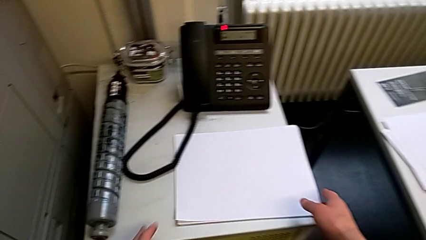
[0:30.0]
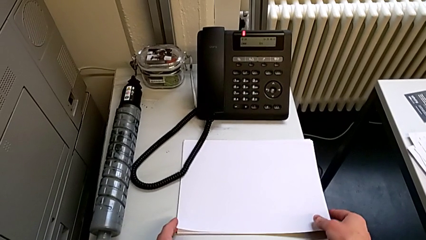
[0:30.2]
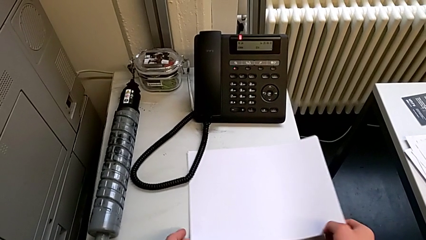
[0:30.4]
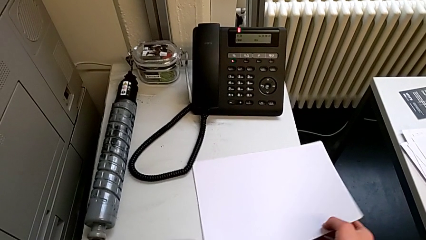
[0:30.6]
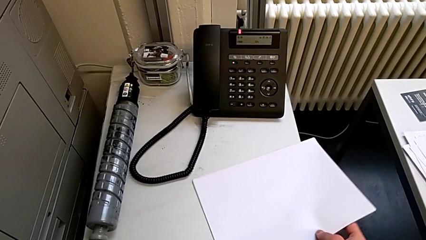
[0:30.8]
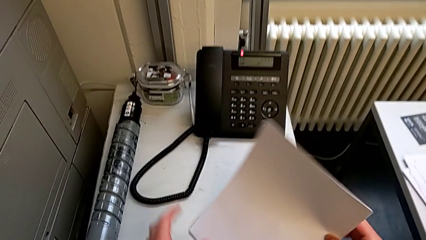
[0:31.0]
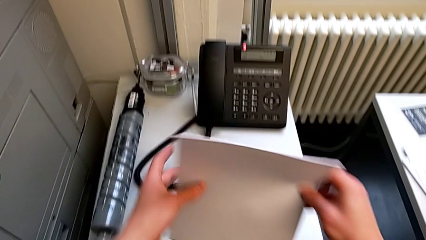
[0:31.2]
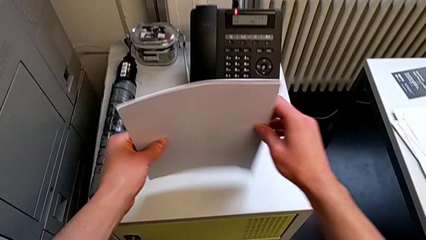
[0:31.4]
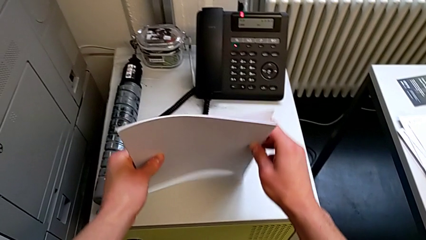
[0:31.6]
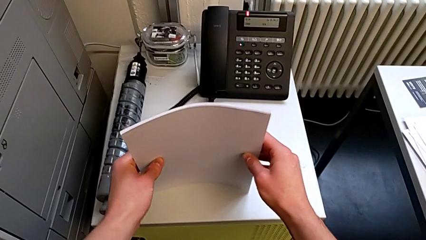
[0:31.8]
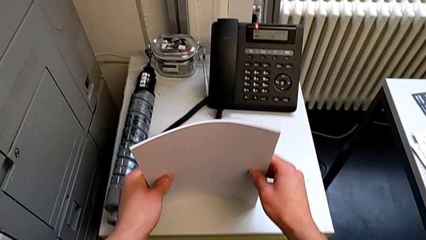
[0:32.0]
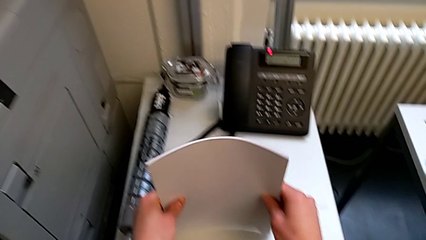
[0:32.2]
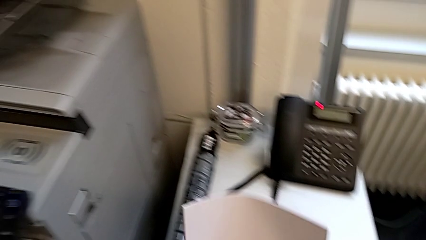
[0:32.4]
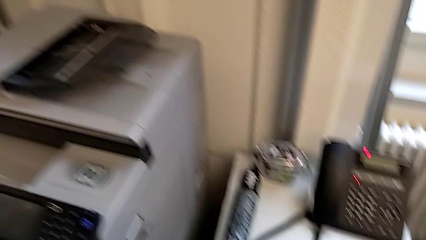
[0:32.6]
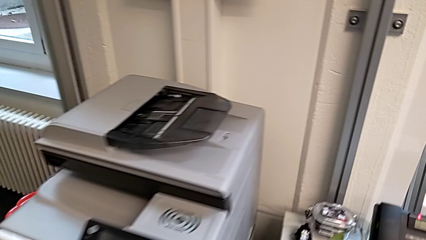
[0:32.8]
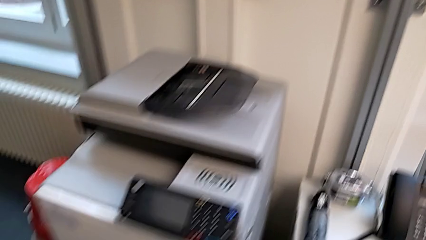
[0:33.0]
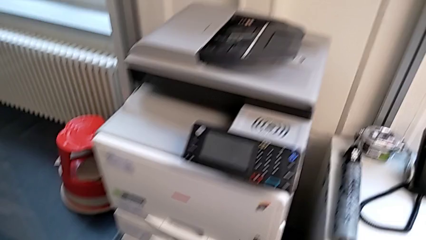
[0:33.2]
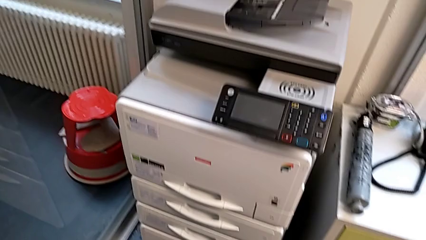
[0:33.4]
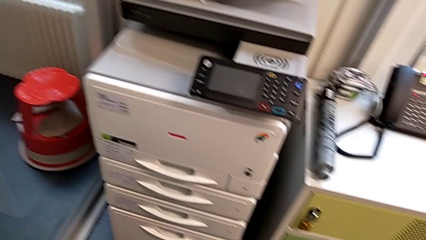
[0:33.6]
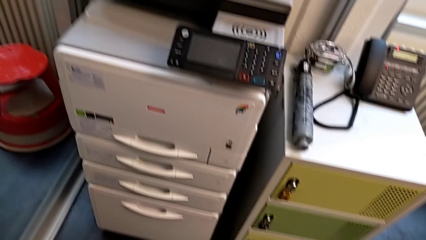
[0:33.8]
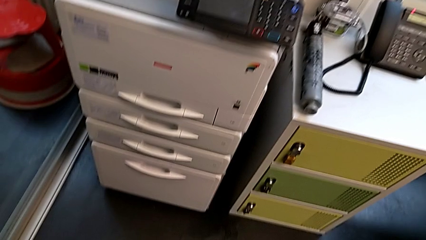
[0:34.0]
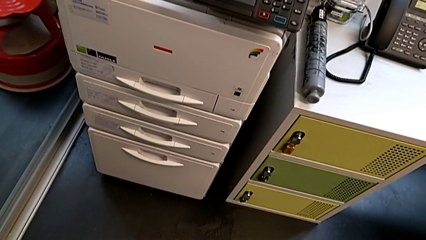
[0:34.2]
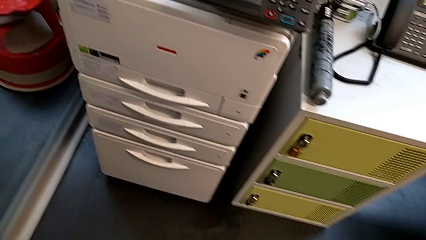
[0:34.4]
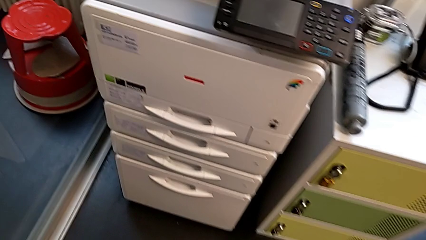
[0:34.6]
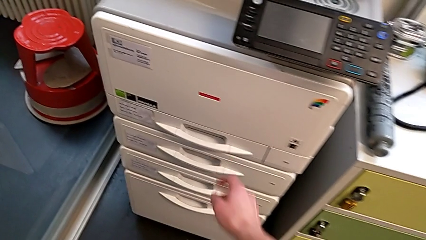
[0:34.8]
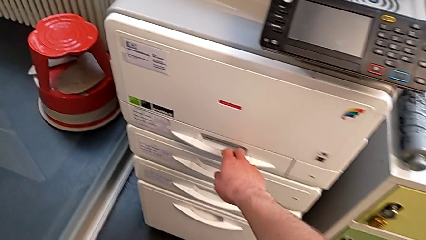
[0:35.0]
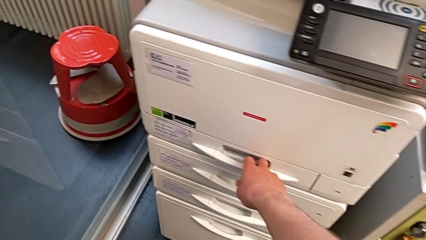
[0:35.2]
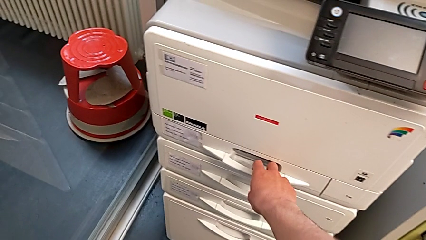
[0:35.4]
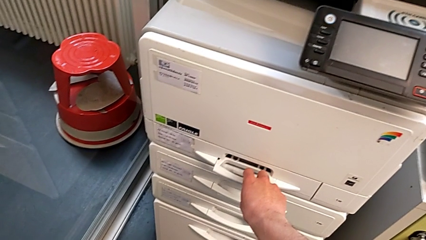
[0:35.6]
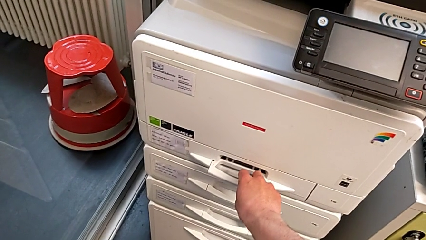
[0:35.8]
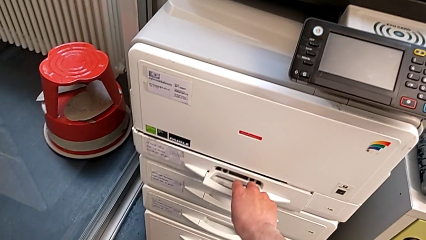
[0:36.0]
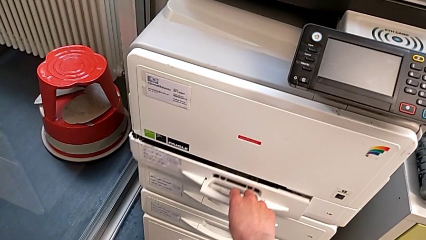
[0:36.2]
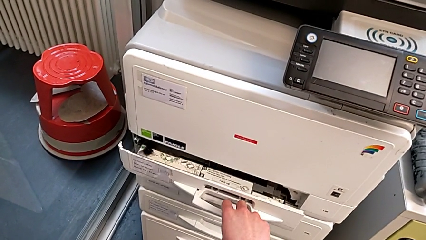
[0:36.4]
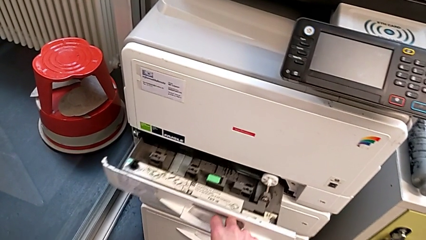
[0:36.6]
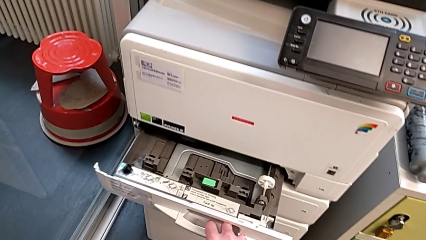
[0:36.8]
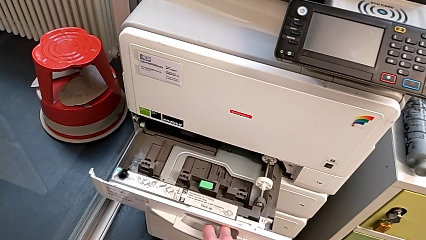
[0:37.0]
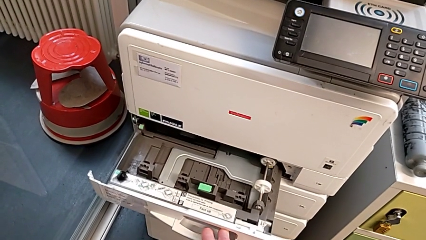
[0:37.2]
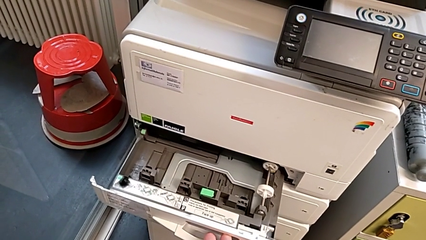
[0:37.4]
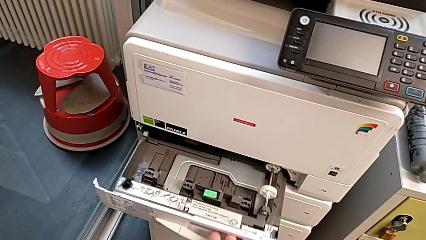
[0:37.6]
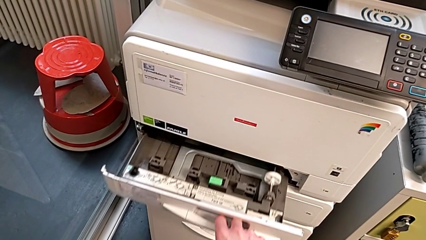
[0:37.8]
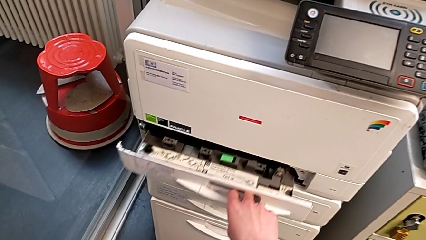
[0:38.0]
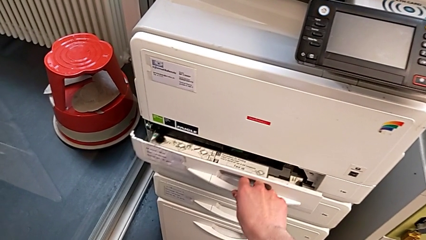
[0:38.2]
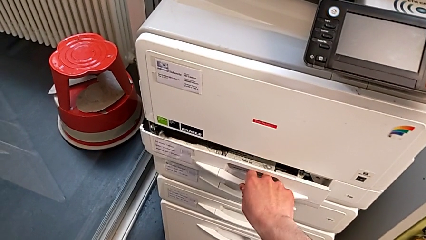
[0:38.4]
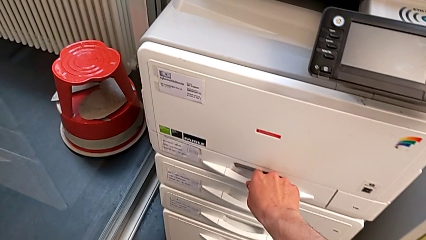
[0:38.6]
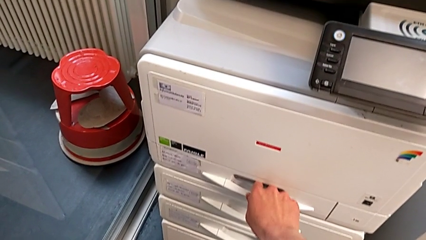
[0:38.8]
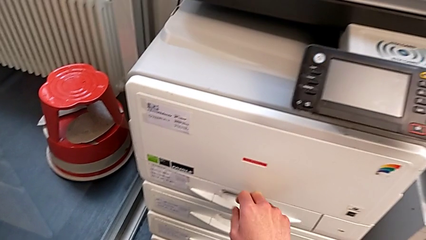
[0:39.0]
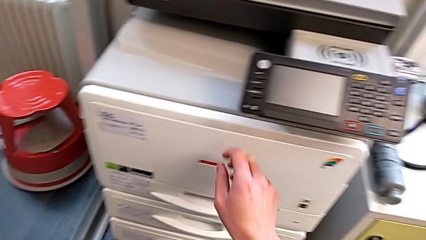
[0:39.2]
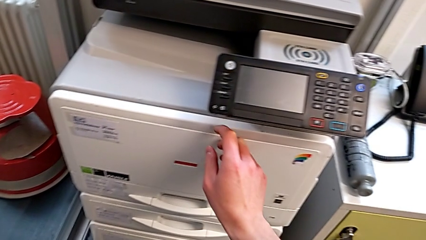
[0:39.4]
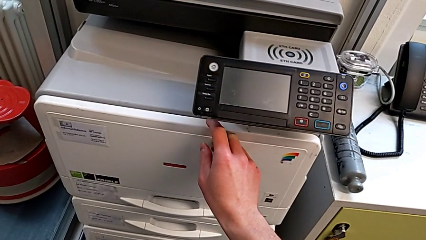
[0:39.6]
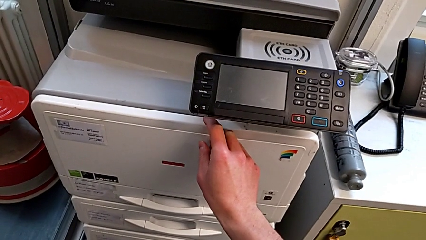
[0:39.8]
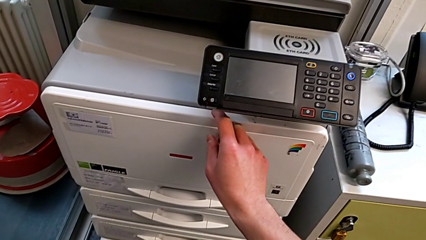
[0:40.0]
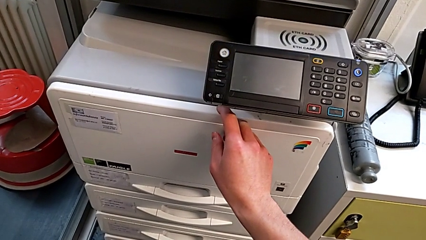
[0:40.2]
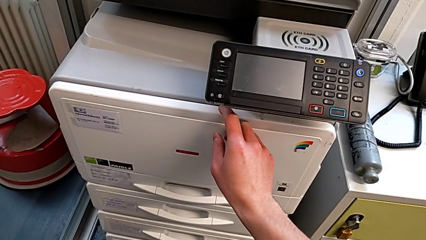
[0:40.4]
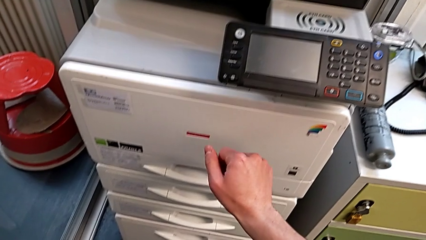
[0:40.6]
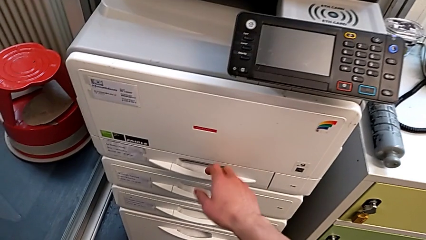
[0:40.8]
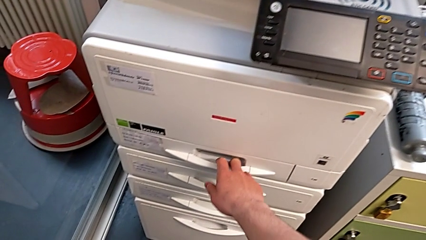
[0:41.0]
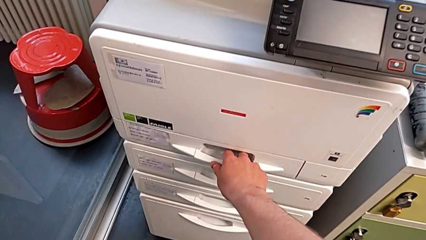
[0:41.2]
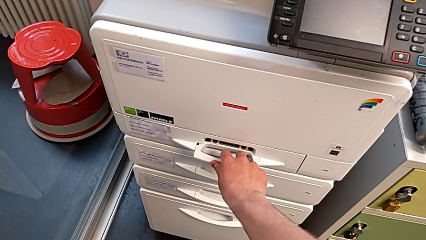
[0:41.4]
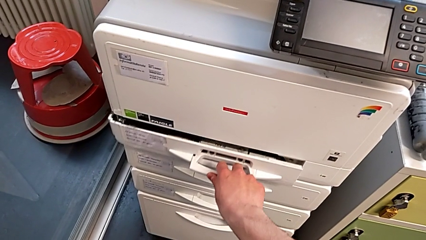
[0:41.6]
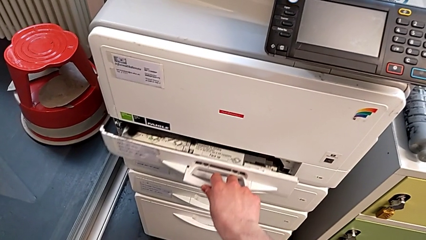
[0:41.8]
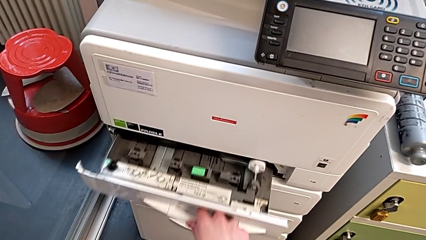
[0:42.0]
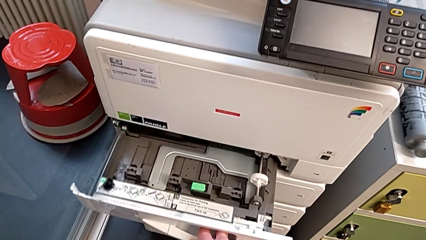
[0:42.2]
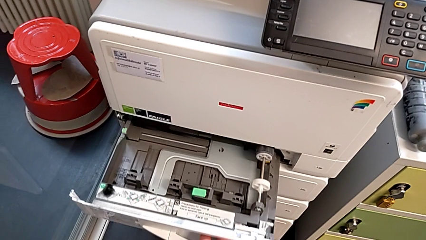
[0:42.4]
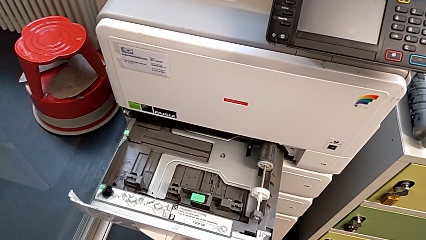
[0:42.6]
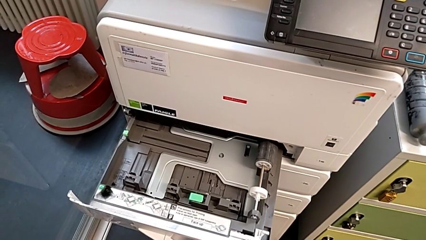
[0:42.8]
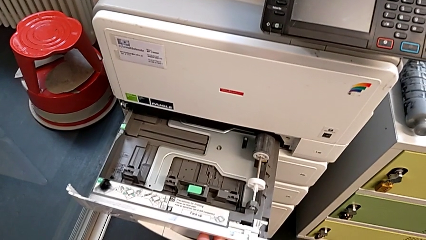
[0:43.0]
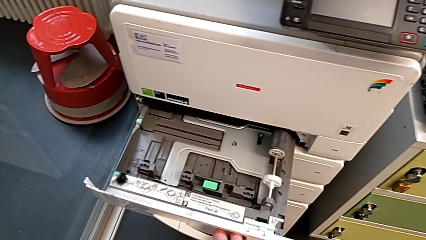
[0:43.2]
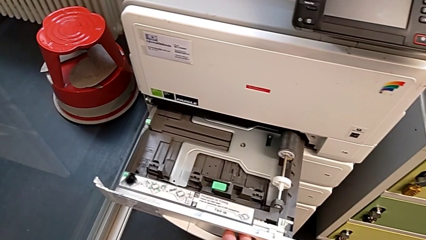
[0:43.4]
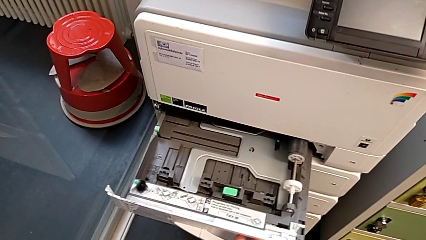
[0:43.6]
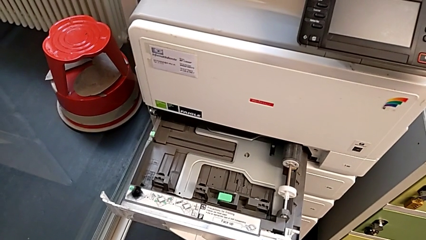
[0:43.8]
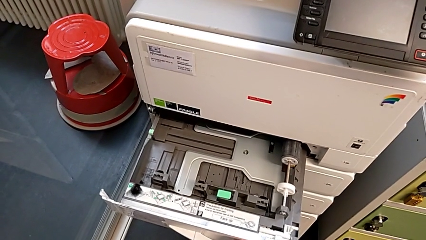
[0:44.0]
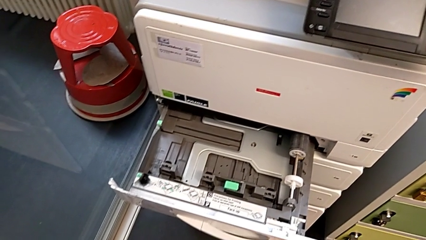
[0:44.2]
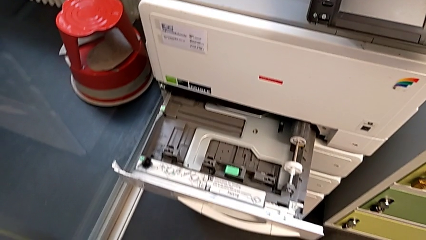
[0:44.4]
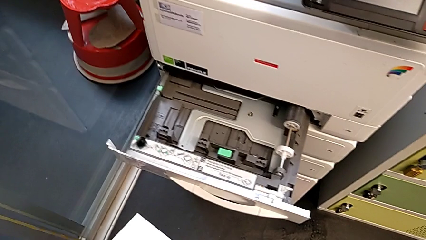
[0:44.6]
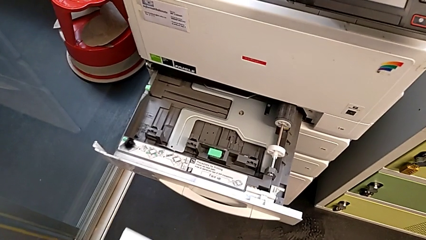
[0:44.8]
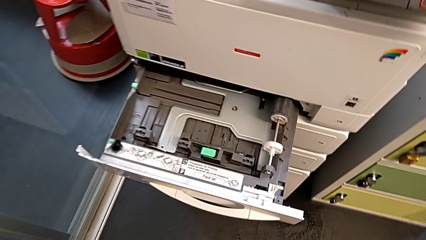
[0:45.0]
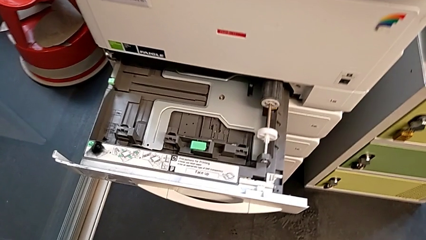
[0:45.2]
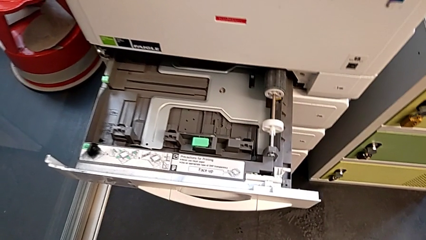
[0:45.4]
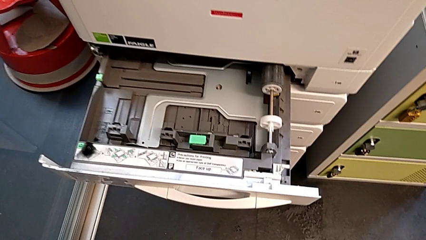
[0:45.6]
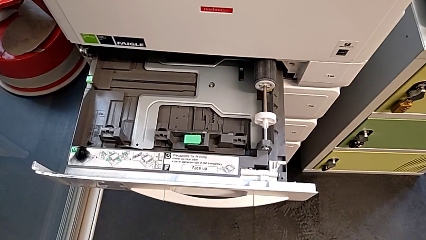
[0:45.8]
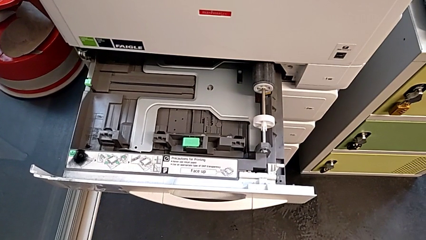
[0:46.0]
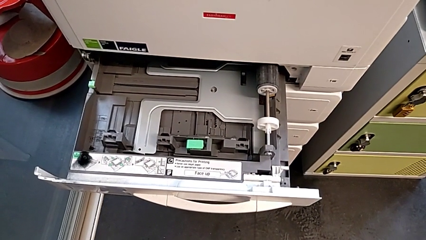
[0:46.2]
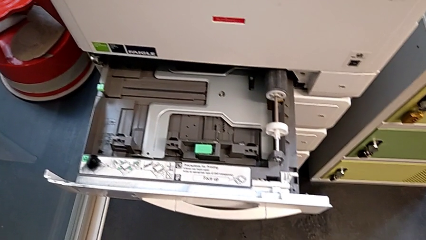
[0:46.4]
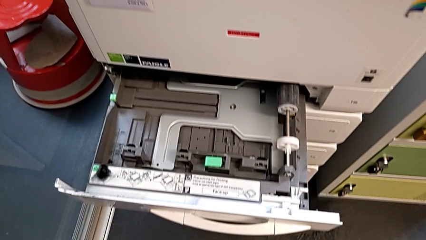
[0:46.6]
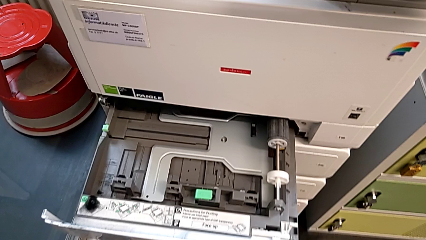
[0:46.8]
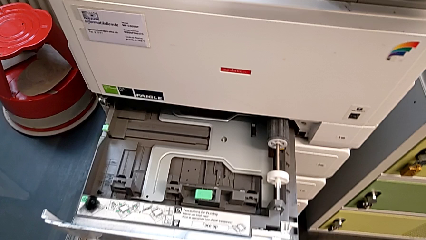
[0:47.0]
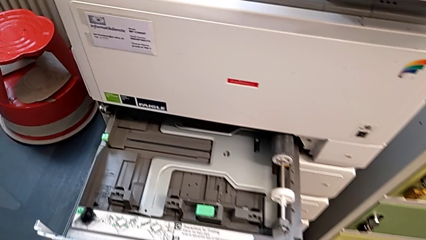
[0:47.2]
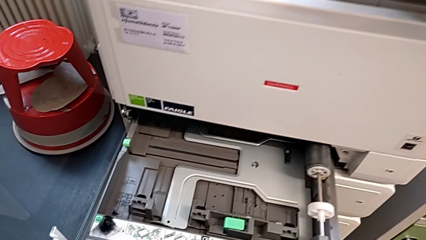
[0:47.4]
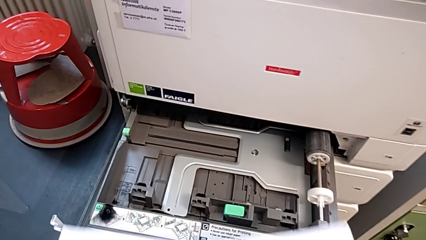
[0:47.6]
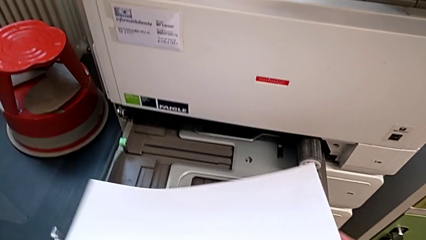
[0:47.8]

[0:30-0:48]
The camera wearer is loading a stack of papers into the first tray. They grab the white paper stack, align it, approach the printer and open the first paper tray. They wrongly close it and touch the cartridge gate, open the first paper tray and approach the paper tray.
